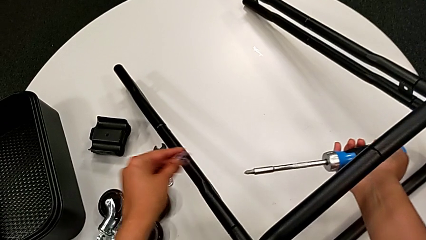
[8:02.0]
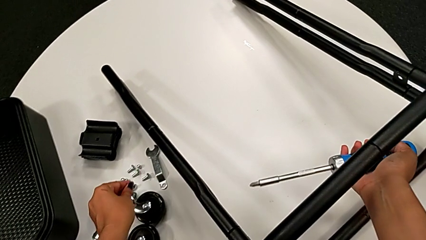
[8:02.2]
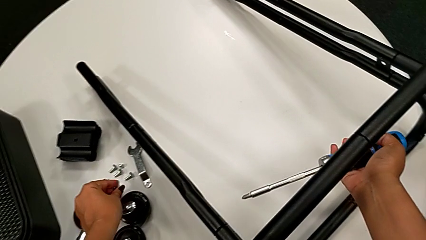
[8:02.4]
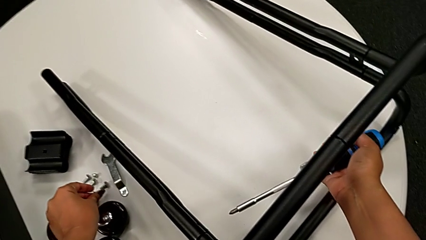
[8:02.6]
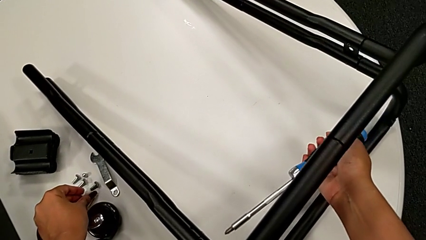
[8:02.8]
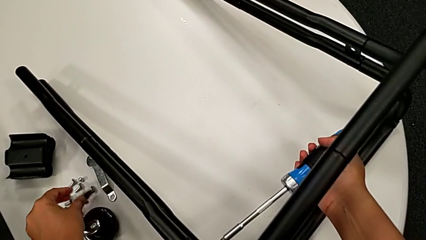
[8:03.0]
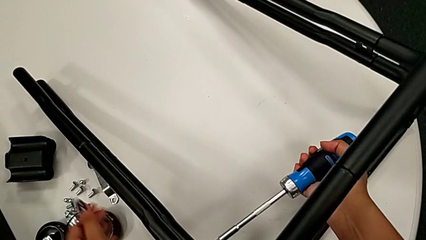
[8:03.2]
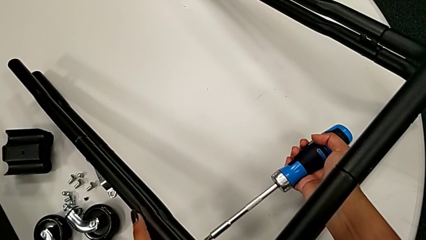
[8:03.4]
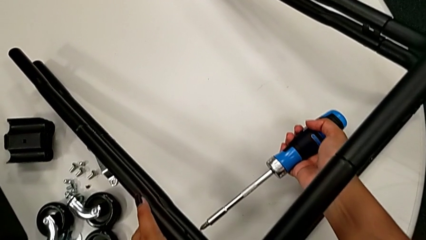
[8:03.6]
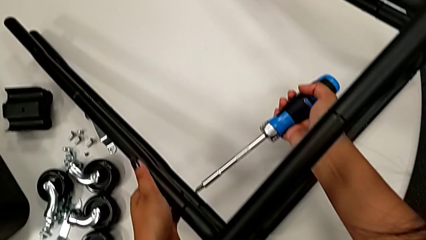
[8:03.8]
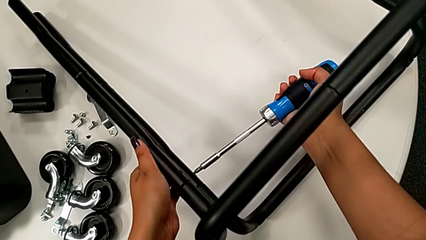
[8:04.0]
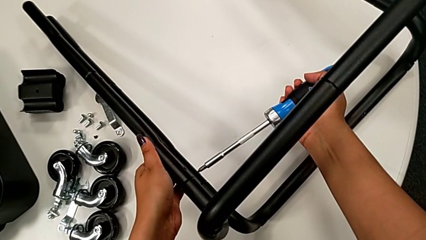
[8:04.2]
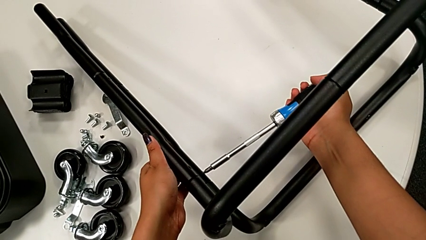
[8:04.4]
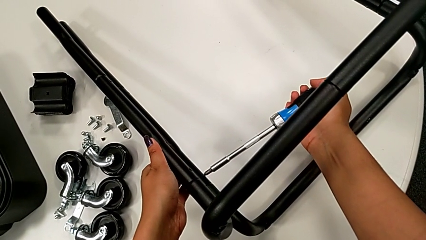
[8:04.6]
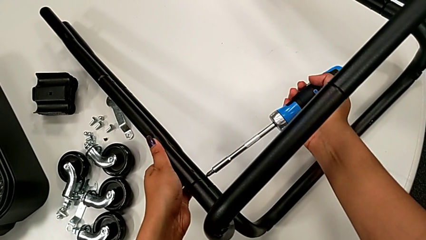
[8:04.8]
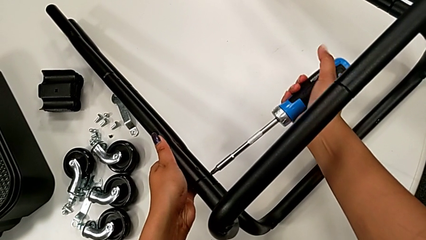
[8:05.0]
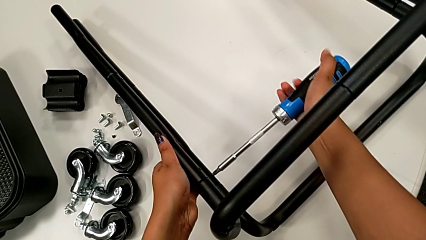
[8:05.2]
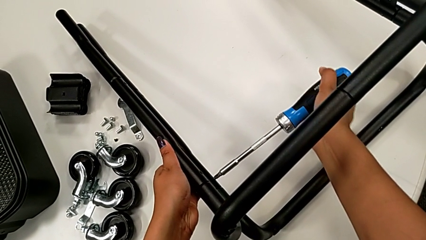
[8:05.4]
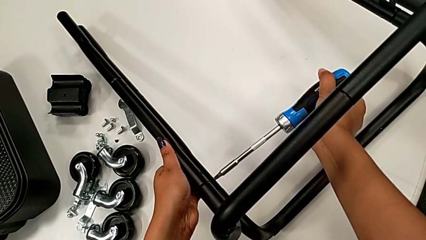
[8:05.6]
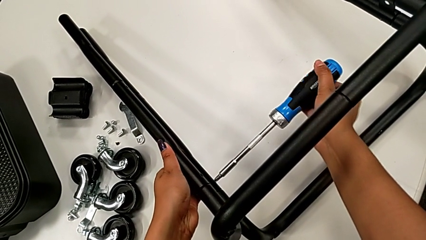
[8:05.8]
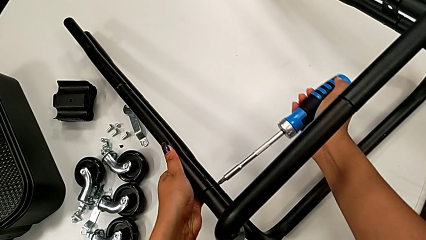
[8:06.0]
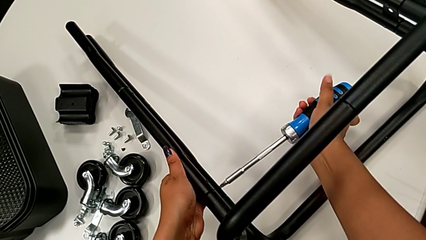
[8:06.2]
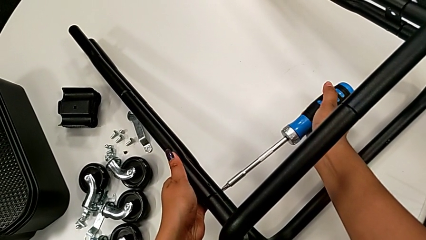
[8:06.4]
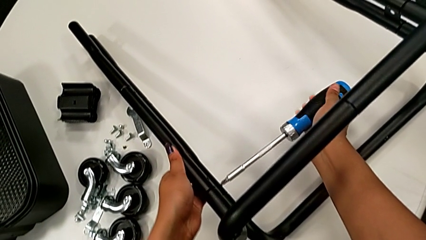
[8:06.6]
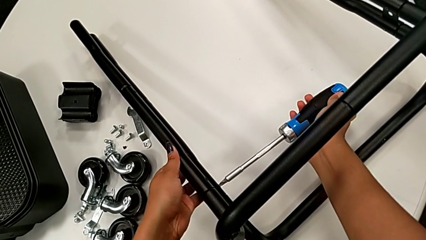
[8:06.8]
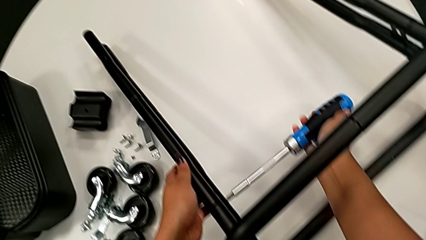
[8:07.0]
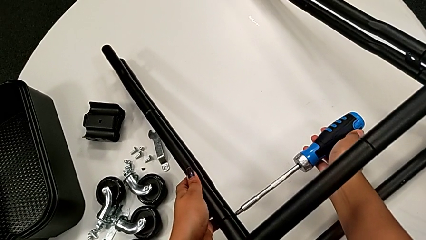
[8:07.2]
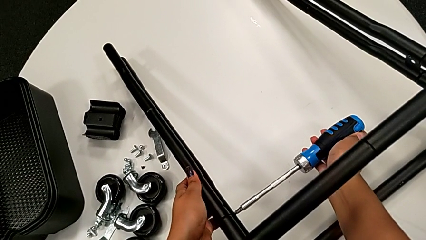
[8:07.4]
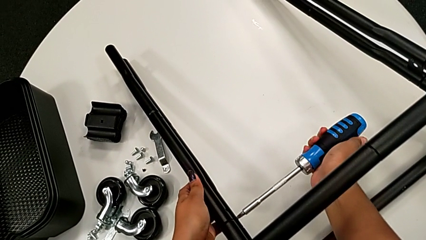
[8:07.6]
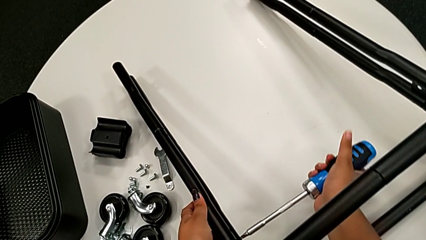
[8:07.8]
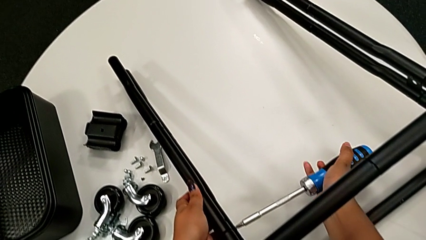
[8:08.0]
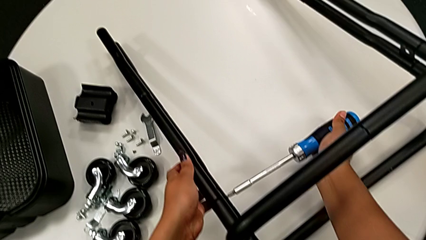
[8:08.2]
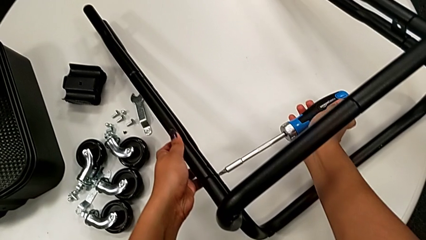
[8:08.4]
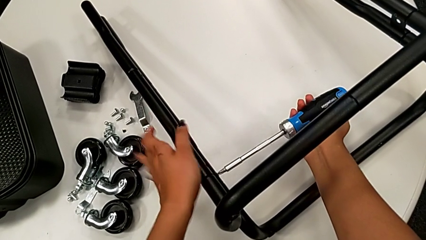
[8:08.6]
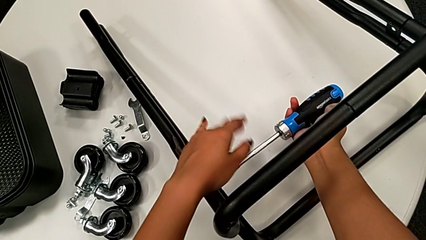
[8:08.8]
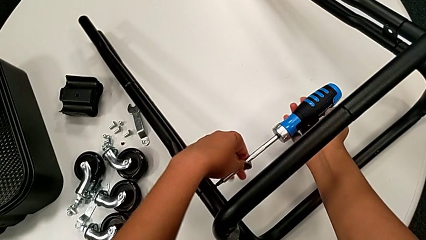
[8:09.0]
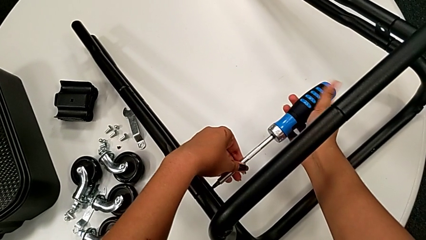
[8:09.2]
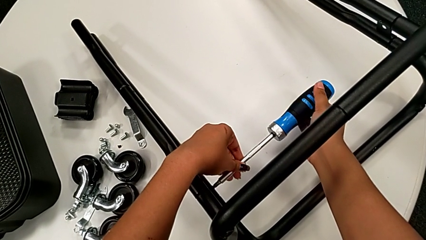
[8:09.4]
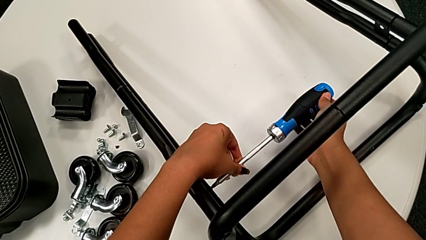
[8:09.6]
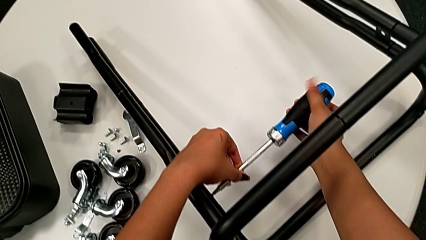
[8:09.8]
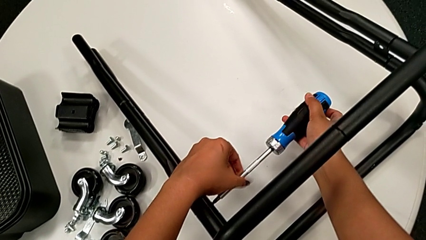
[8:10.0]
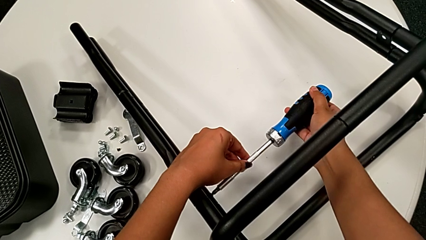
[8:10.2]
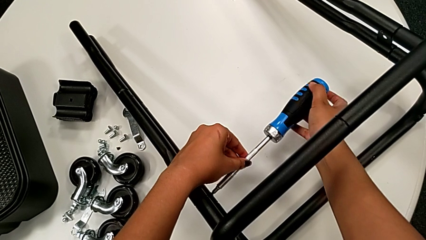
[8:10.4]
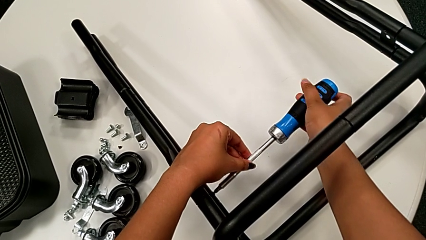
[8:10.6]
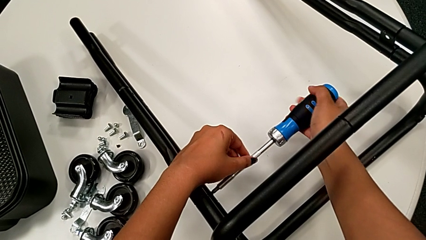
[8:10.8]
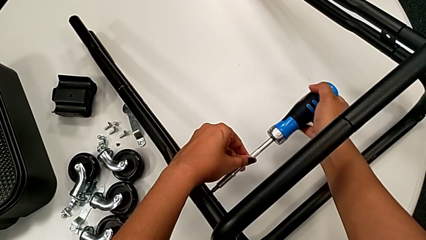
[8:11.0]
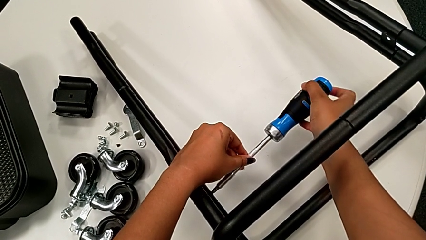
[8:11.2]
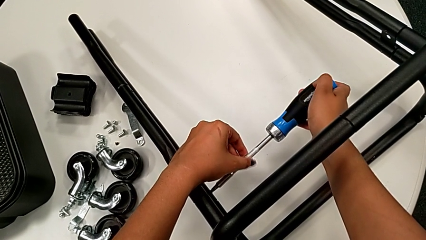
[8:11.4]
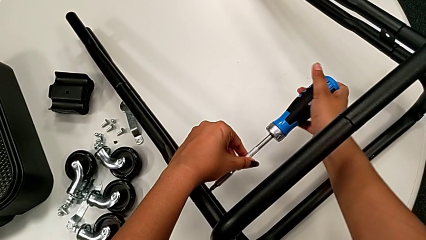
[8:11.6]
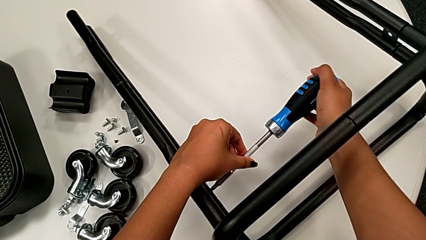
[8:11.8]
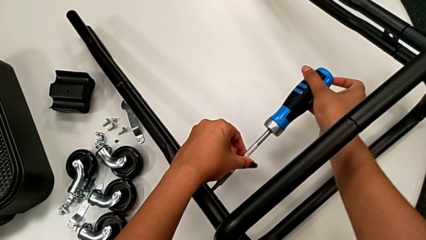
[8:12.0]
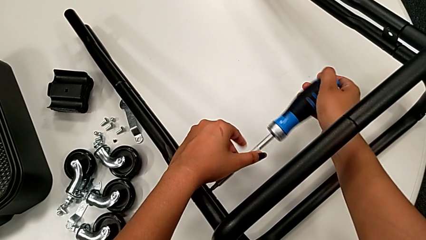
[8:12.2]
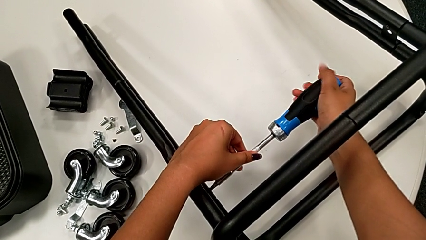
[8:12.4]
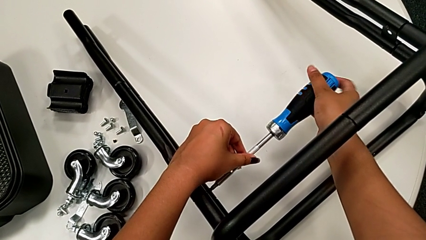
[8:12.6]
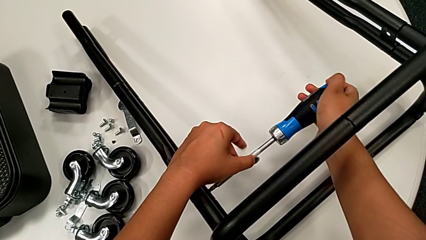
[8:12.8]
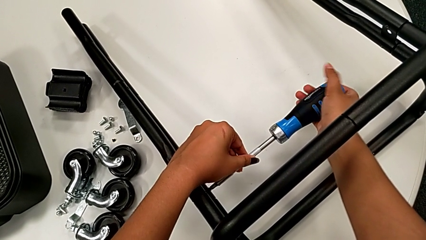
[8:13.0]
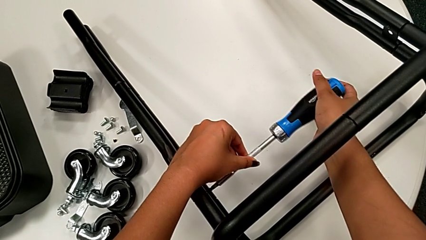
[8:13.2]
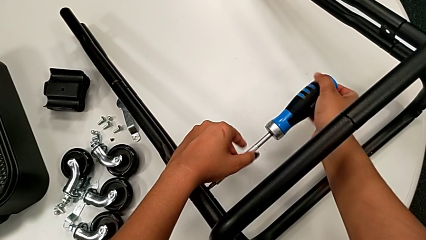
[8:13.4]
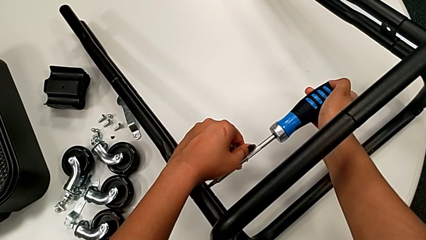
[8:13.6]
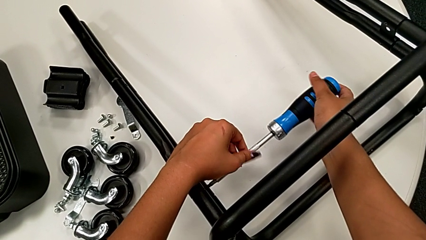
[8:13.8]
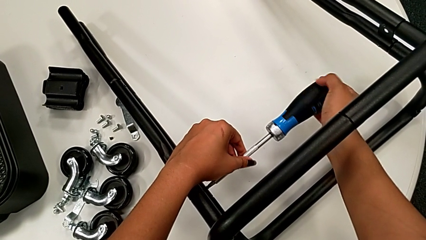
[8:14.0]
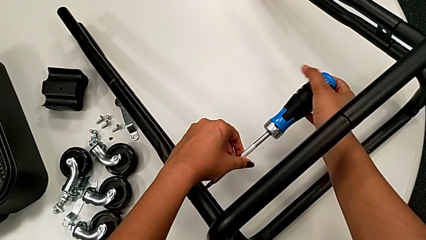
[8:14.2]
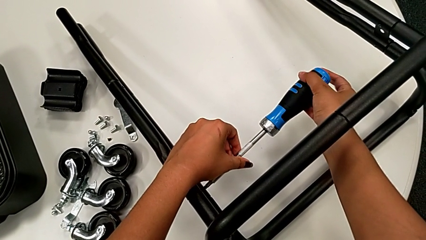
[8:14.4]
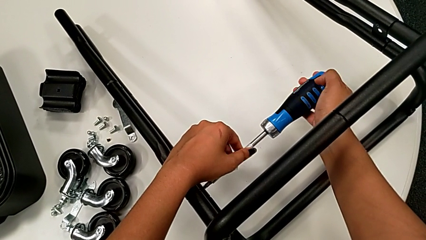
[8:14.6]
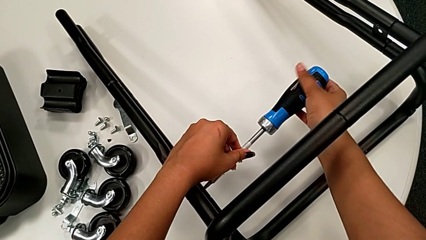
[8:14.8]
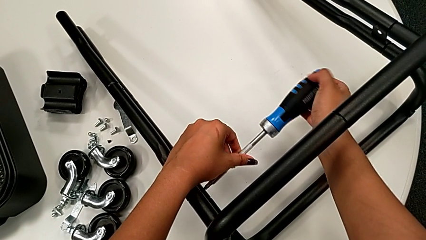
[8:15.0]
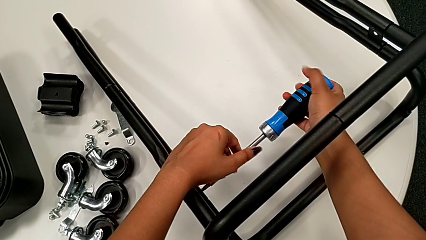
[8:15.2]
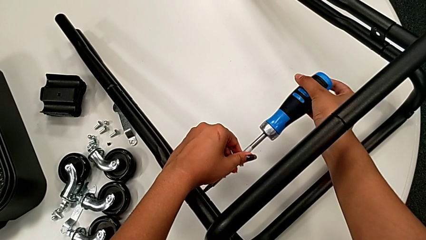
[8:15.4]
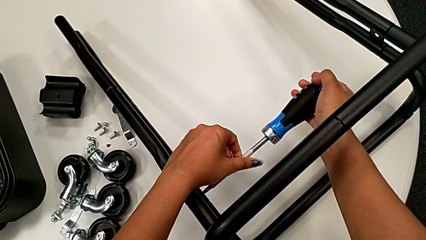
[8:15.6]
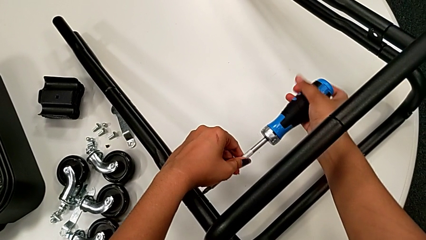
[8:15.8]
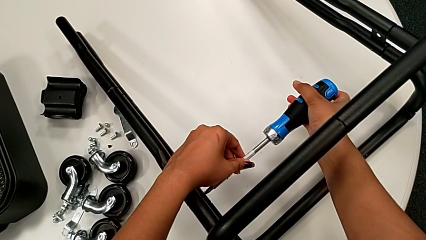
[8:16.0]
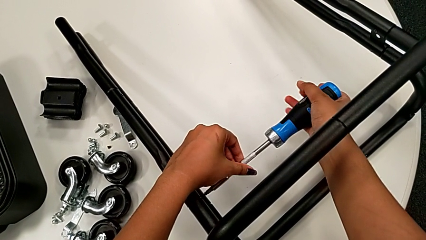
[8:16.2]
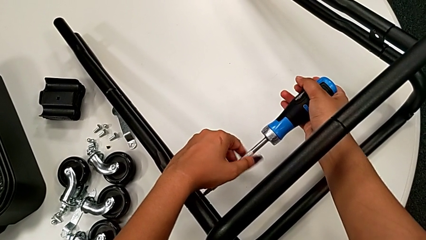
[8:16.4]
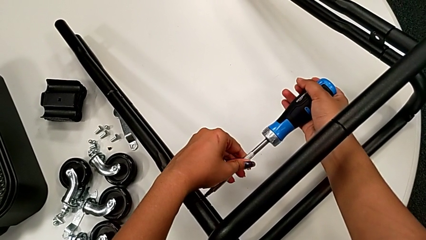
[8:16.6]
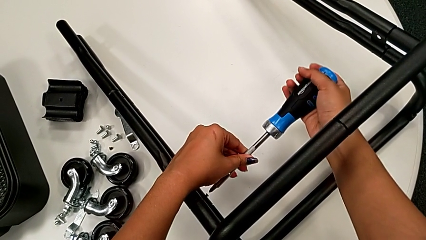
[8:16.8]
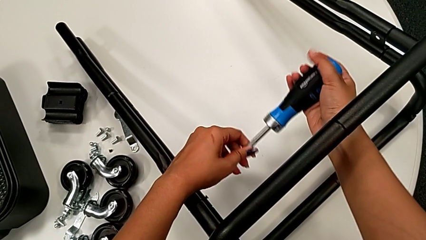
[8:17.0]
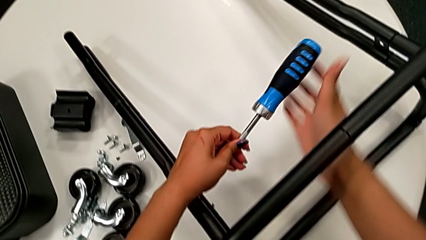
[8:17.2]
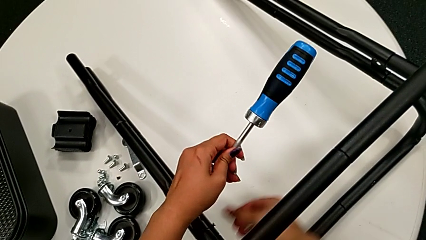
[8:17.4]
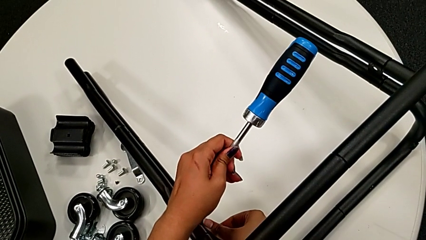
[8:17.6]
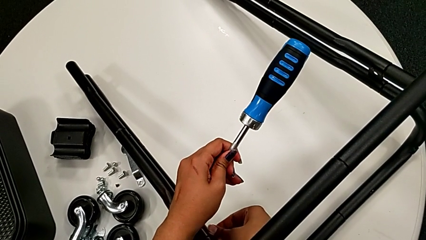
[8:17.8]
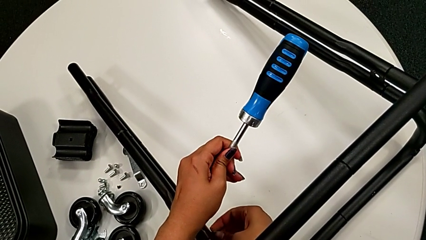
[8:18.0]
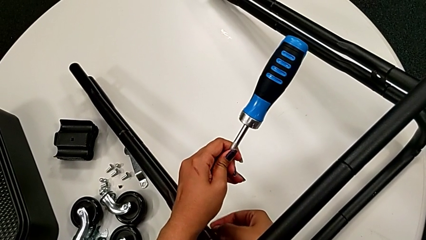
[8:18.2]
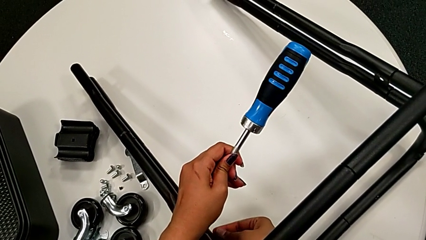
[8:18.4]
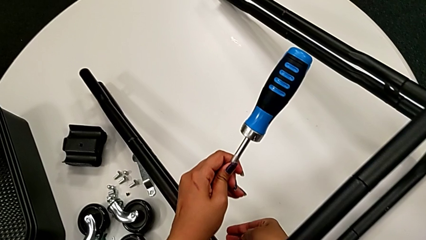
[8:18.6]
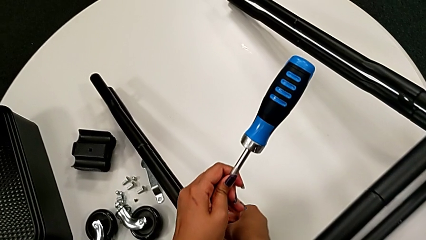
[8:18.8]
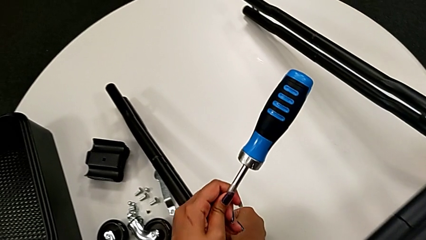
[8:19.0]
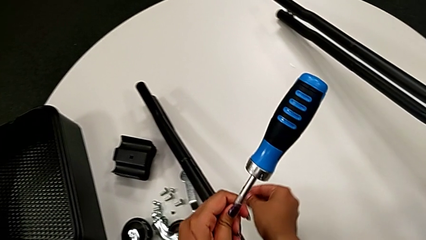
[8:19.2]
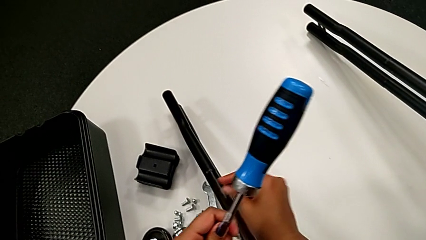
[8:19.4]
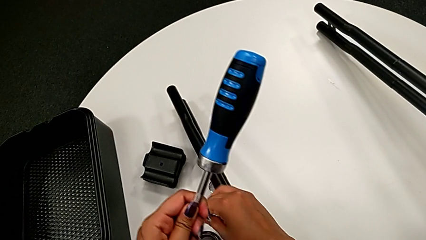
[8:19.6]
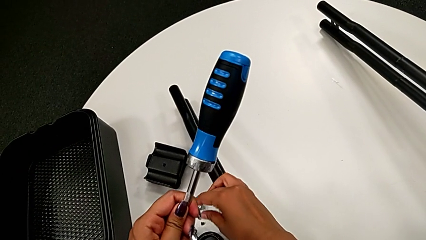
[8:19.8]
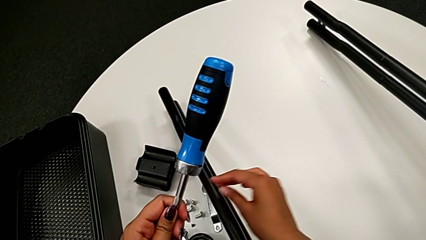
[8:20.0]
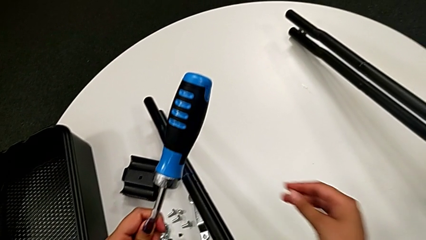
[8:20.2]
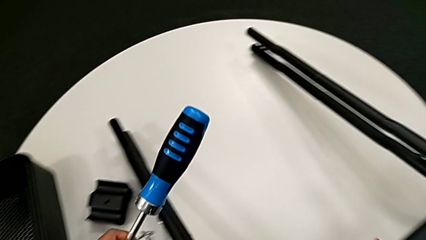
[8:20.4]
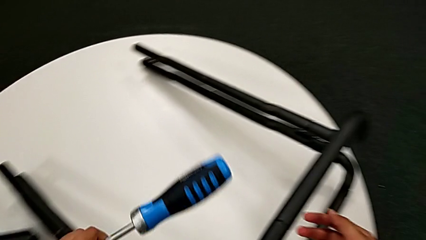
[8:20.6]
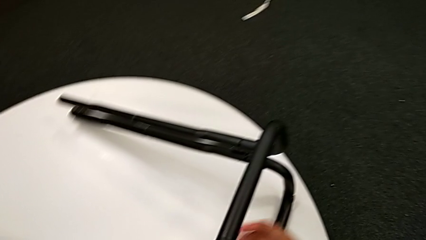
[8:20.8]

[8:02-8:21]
The camera wearer is unscrewing the screws connecting the bar and the base frame. They place the little screw, insert the large screwdriver, unscrew the black screw, disassemble the little screw and drop it.
